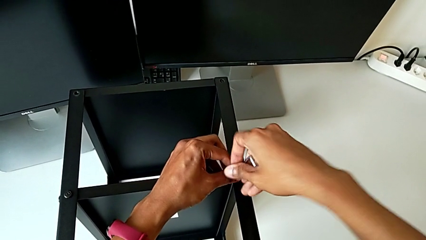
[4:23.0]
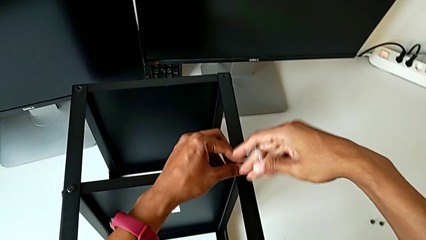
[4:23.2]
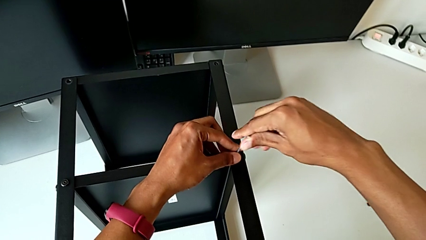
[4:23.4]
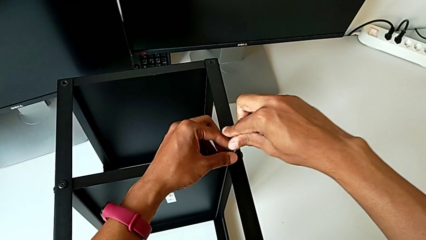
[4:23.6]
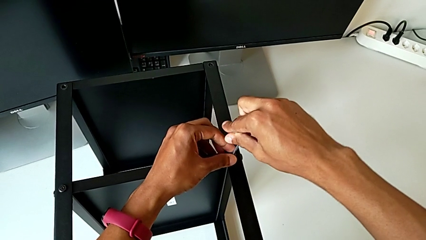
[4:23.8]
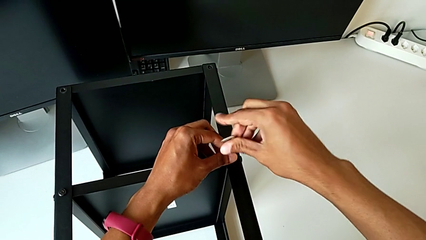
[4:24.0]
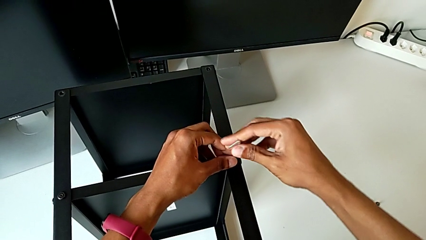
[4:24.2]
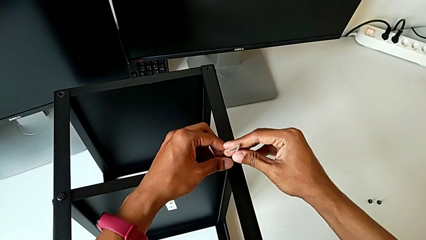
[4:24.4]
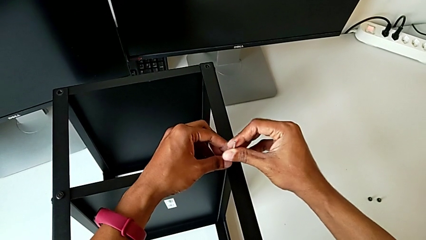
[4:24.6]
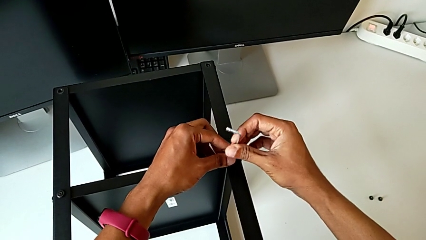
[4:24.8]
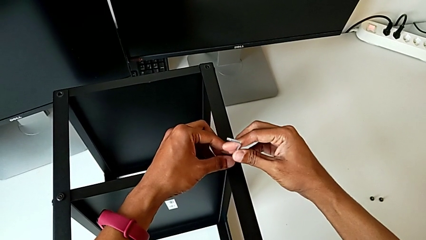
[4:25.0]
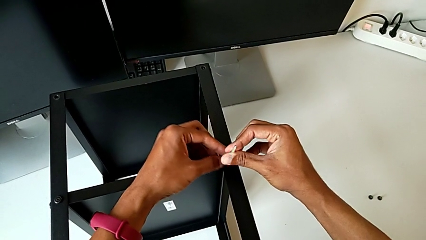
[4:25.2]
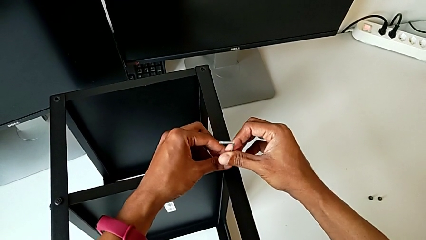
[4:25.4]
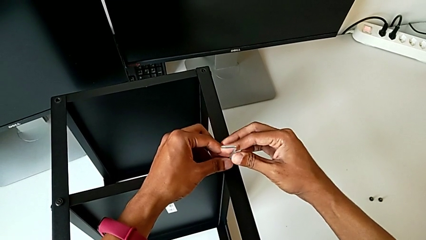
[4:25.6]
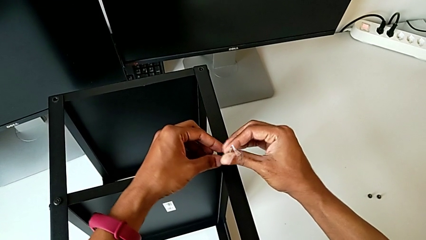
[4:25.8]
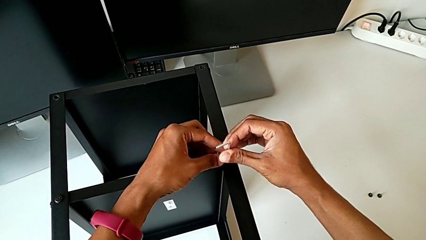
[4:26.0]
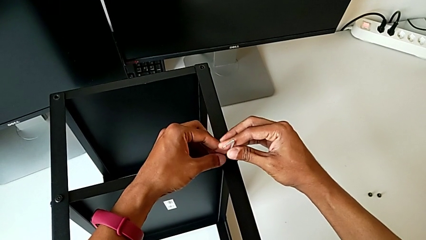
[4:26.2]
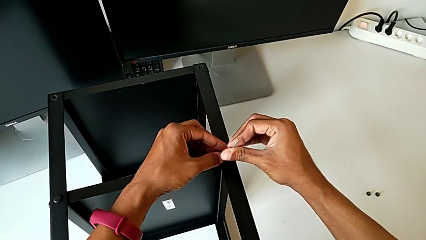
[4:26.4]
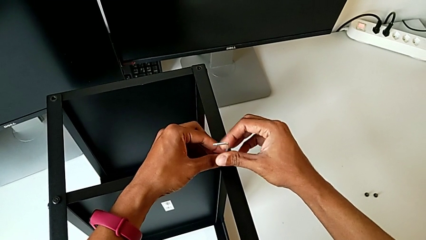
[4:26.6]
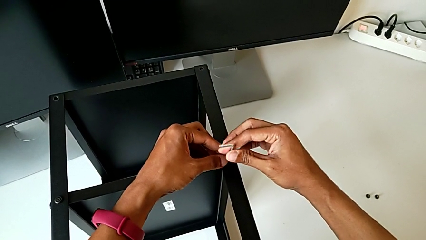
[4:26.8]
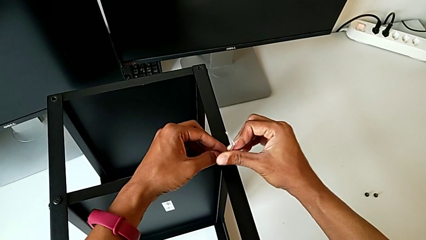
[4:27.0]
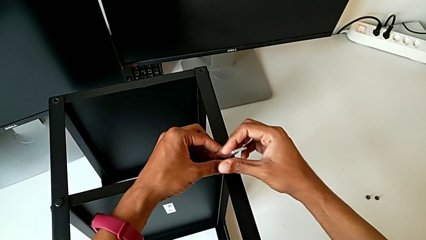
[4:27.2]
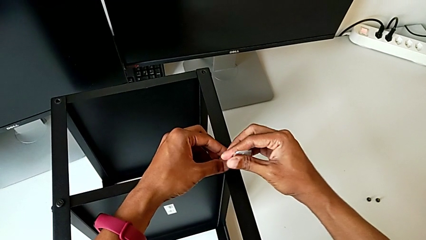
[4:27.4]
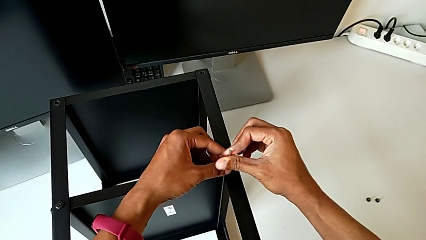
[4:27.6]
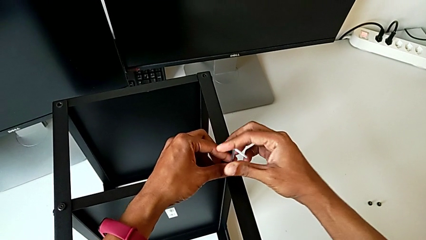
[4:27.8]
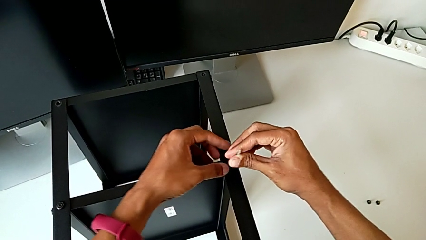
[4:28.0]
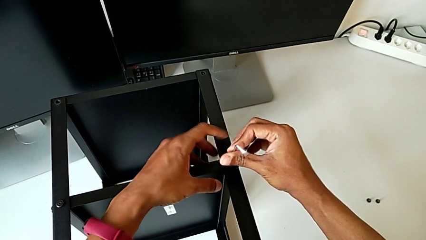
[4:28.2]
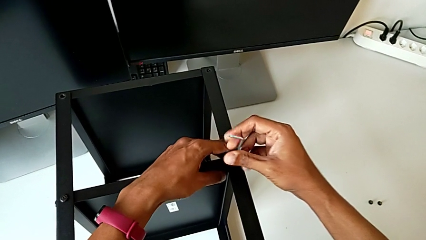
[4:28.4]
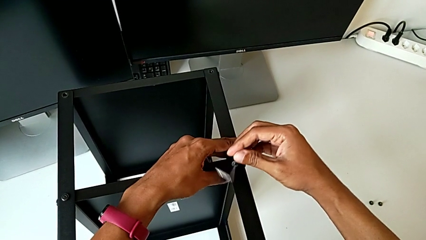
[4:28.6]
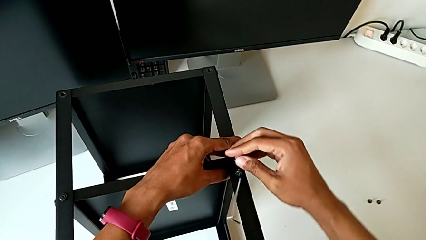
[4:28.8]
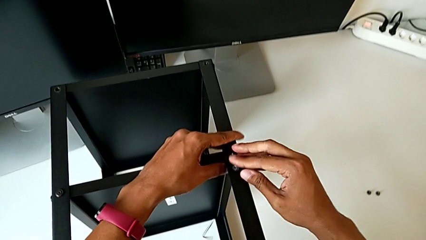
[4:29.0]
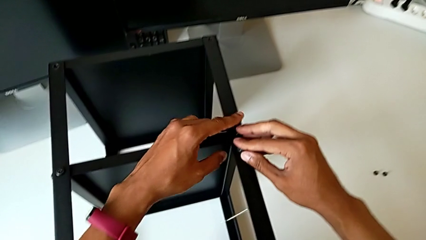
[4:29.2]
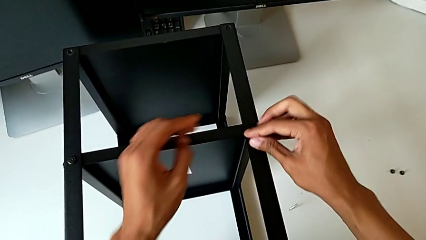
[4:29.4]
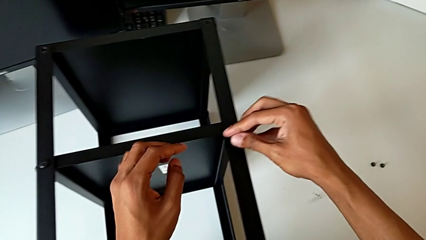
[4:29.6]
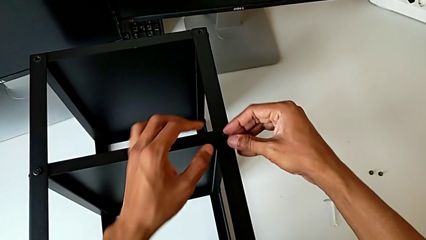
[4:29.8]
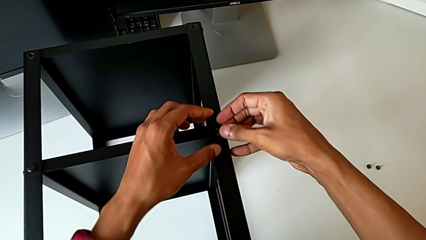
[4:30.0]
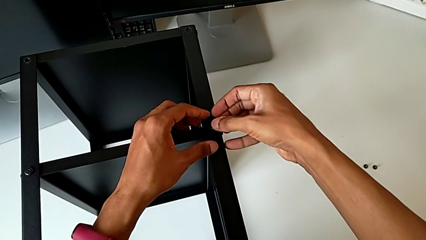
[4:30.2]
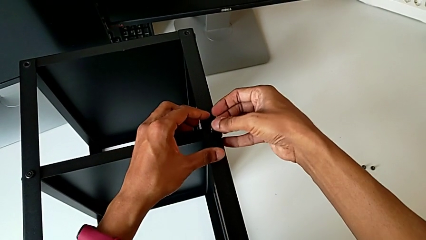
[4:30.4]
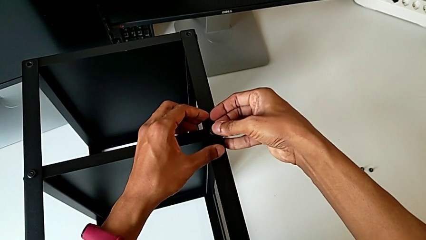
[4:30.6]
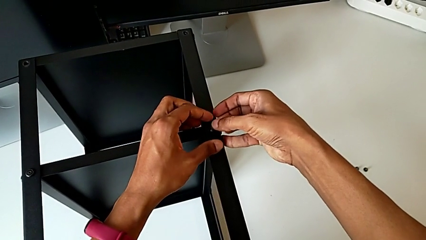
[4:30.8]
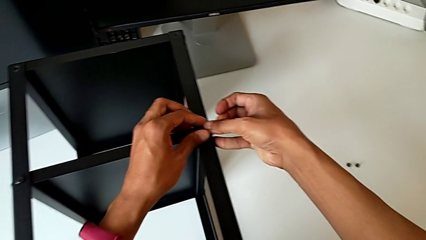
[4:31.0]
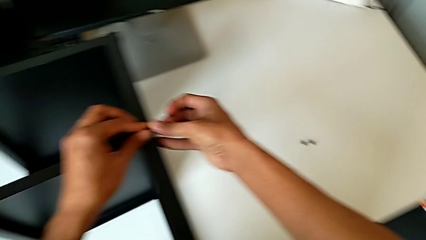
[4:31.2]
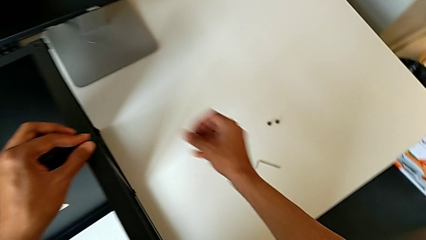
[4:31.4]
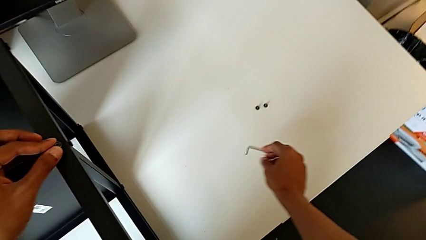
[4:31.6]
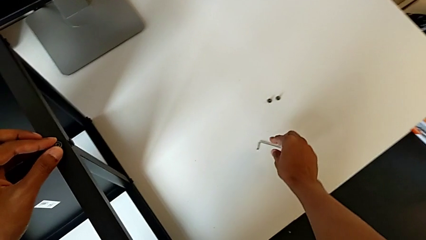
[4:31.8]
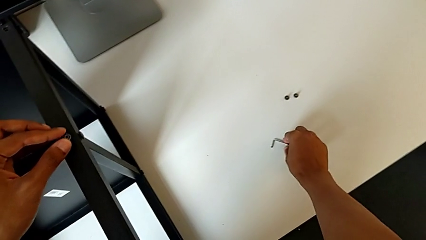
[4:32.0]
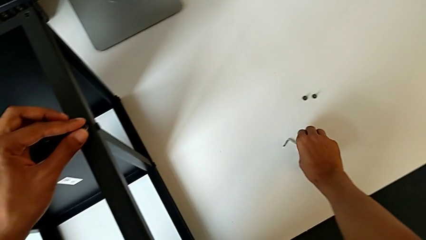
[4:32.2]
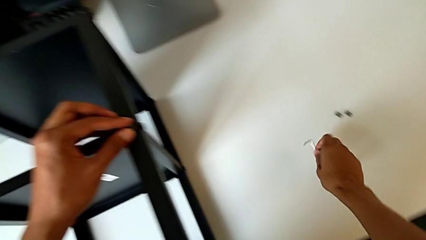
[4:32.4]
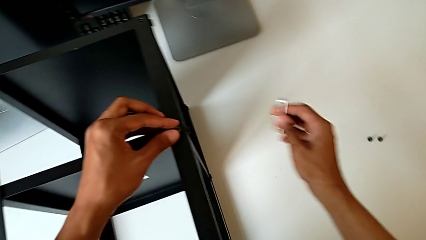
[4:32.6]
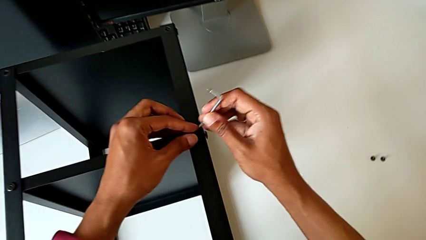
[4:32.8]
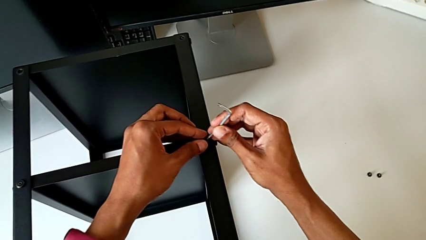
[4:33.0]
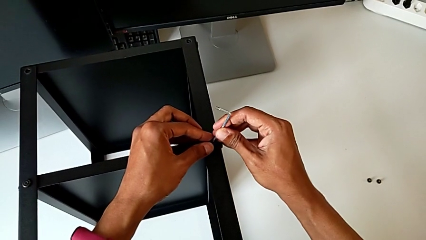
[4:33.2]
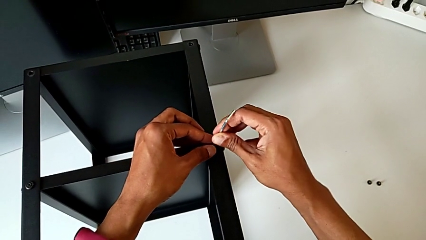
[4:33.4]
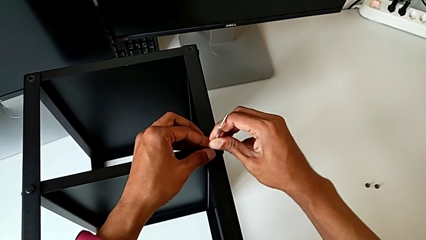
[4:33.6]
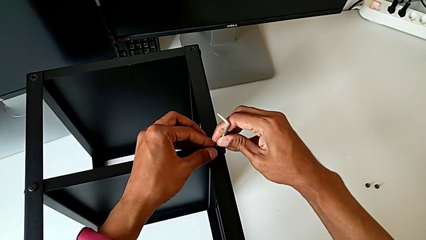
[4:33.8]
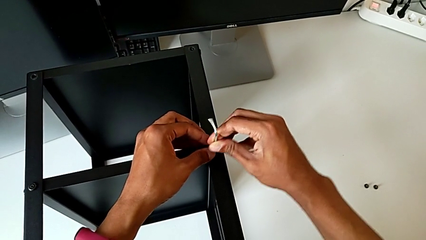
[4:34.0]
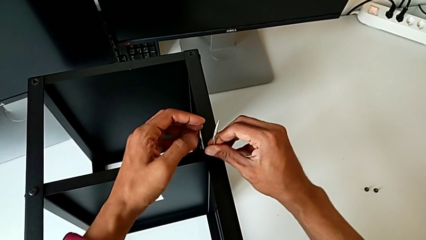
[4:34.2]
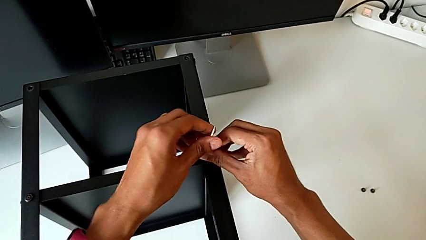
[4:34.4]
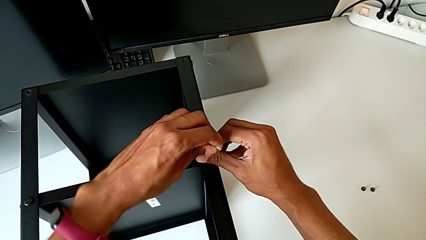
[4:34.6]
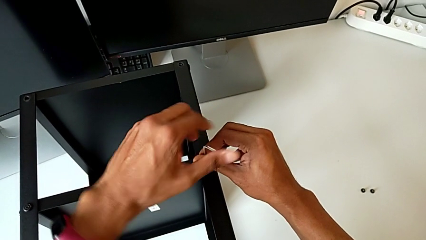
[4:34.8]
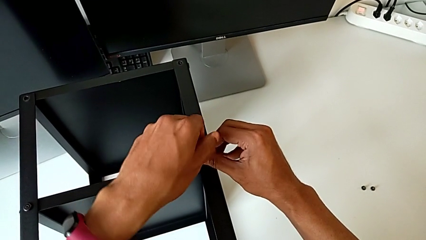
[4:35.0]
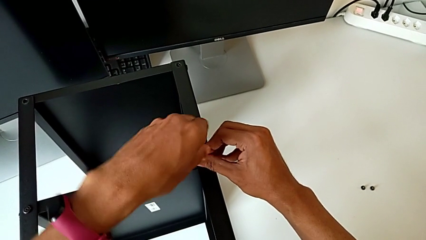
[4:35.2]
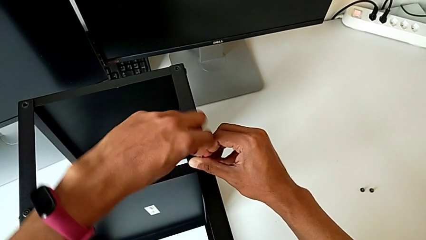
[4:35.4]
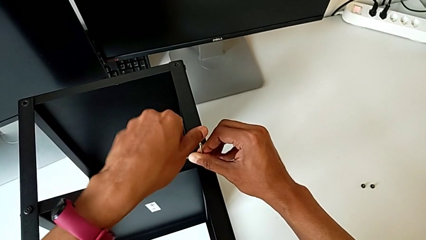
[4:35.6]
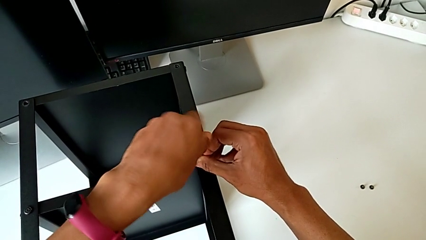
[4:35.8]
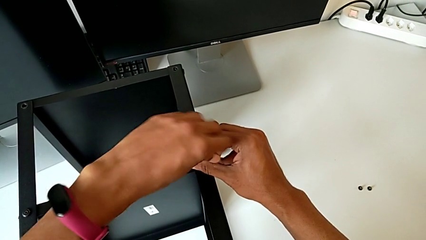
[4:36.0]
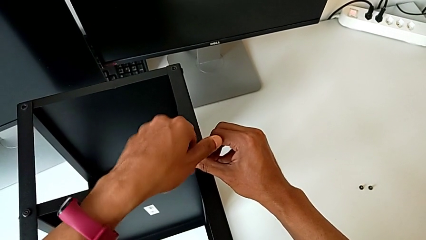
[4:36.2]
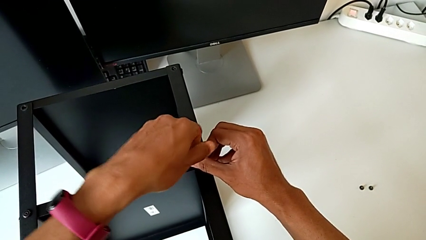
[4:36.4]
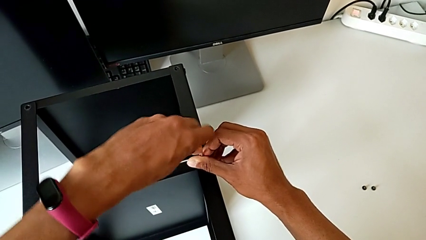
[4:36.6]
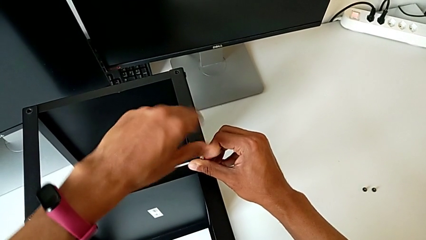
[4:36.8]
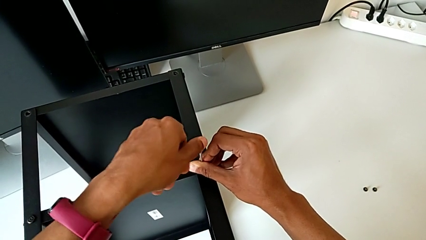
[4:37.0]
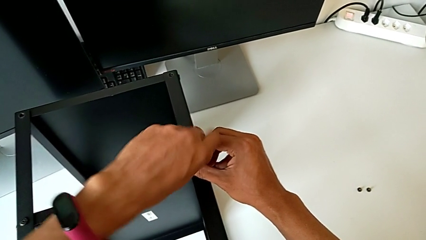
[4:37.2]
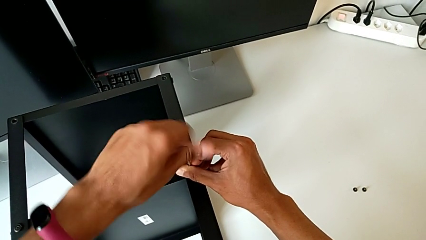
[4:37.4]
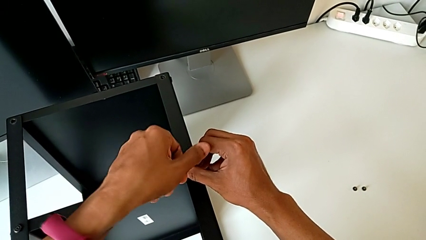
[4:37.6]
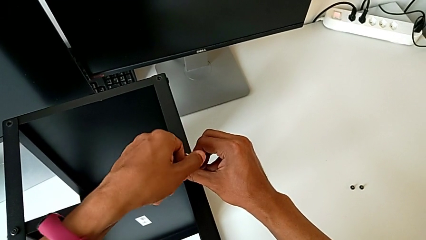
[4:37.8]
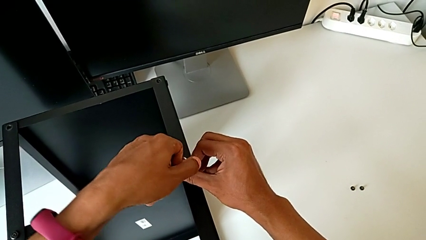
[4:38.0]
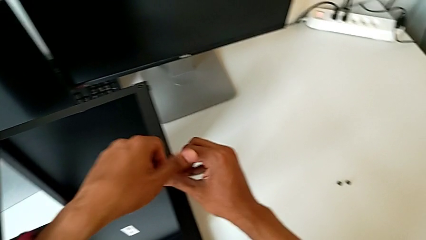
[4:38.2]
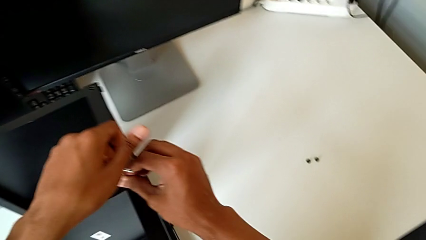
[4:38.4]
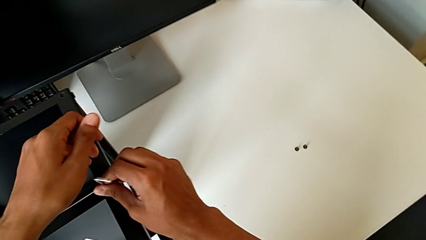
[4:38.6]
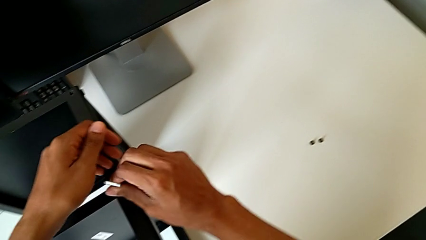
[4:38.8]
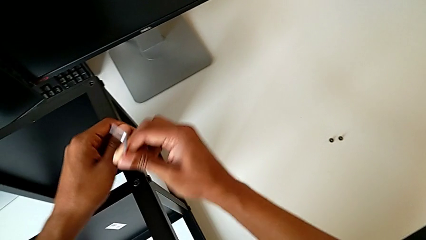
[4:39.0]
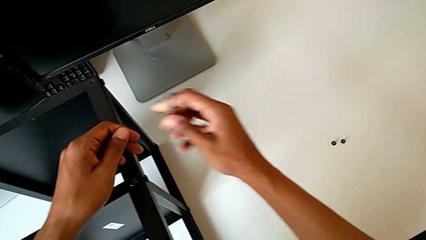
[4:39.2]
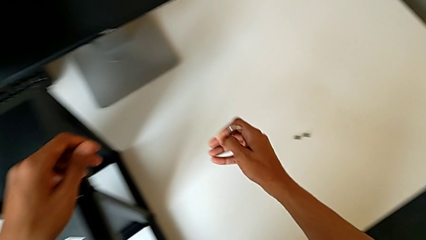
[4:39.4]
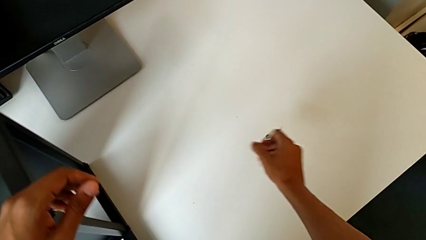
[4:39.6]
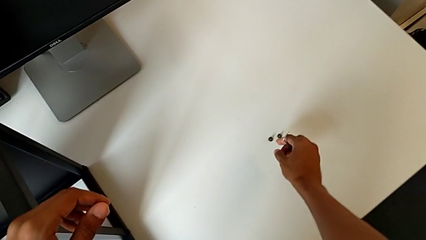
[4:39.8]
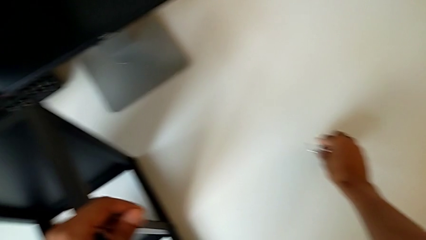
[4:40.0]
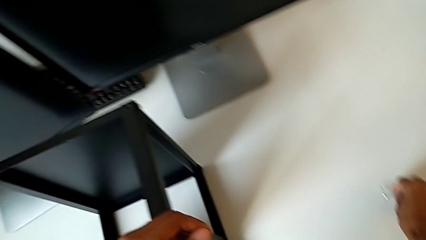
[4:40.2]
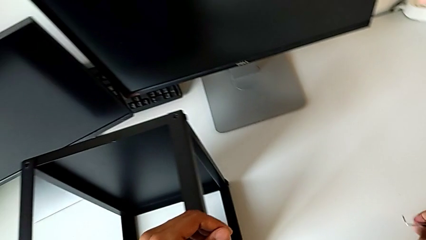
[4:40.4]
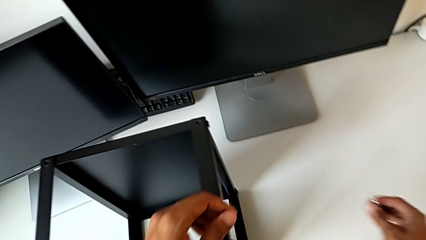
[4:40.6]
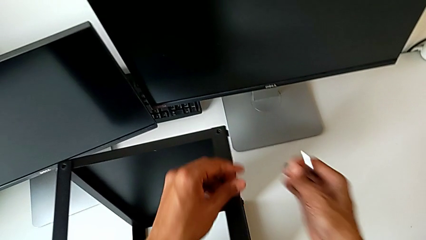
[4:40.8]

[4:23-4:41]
The camera wearer is assembling the remaining three legs. They screw the hex socket head, wrongly drop the Allen wrench, grab it, insert it, screw the hex socket head, withdraw the Allen wrench and grab the hex socket head.
